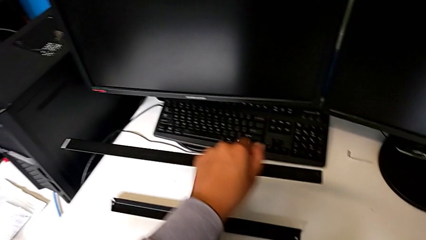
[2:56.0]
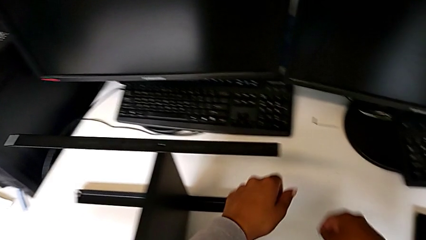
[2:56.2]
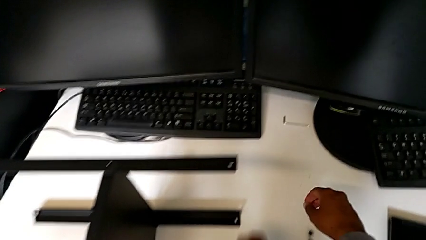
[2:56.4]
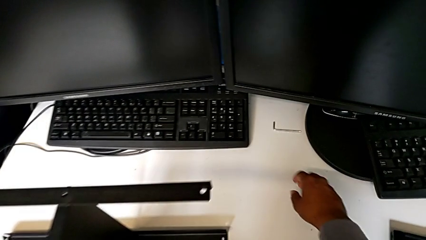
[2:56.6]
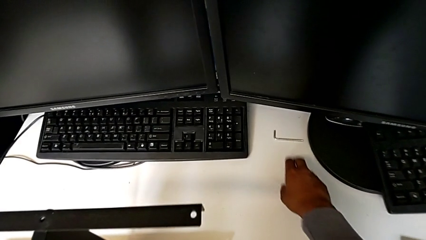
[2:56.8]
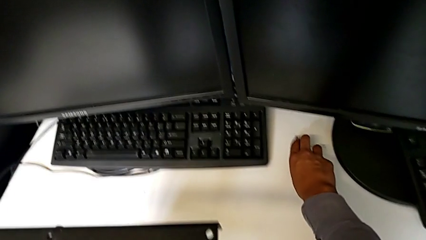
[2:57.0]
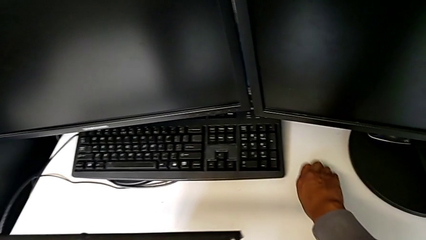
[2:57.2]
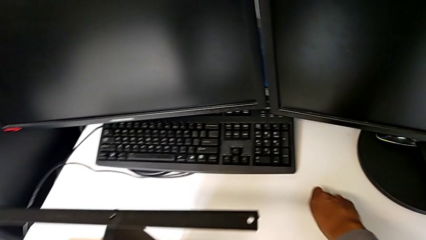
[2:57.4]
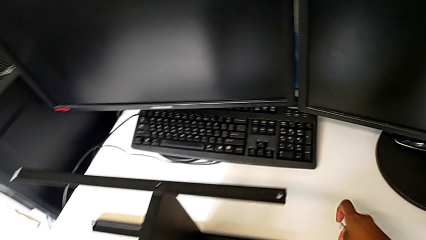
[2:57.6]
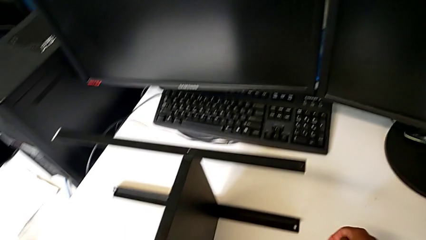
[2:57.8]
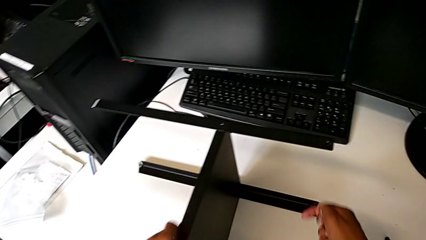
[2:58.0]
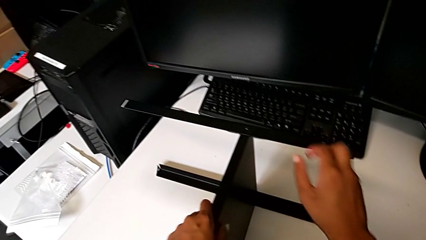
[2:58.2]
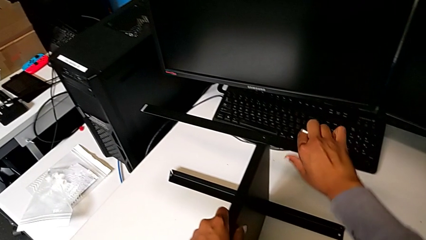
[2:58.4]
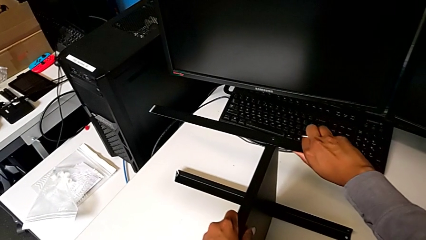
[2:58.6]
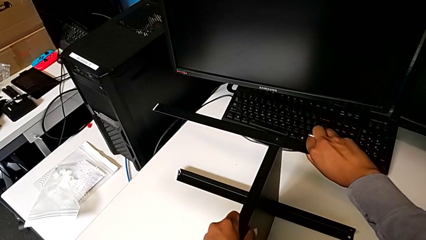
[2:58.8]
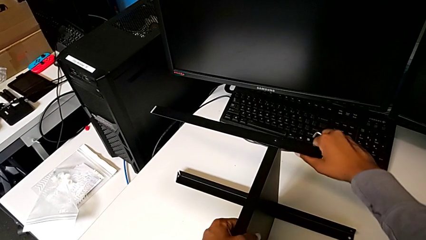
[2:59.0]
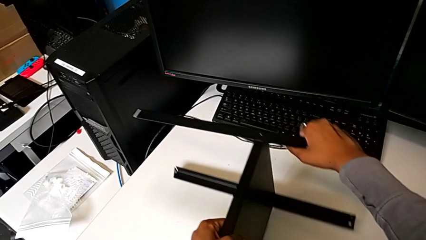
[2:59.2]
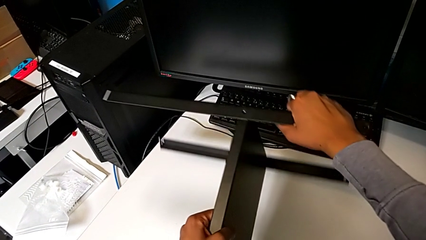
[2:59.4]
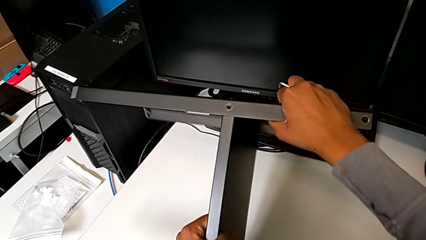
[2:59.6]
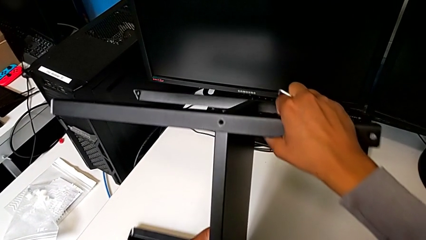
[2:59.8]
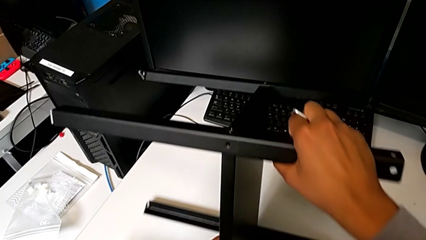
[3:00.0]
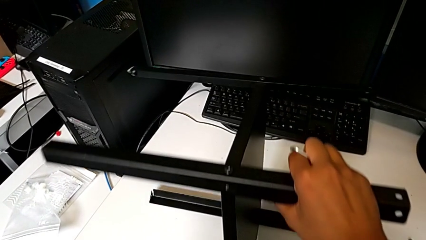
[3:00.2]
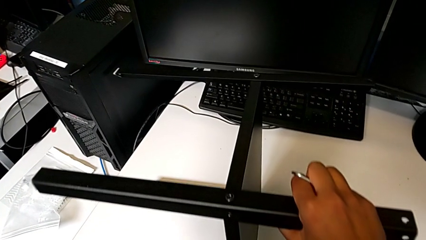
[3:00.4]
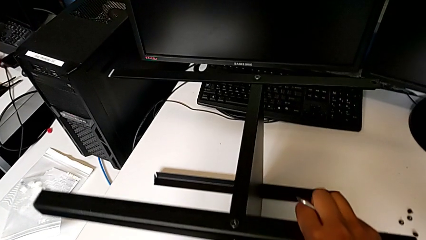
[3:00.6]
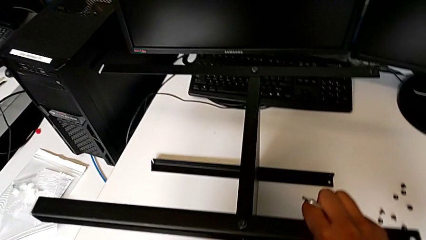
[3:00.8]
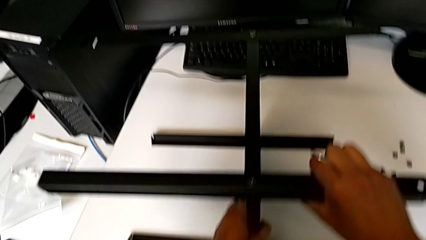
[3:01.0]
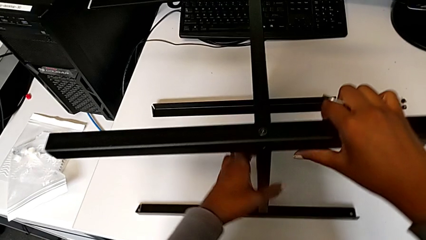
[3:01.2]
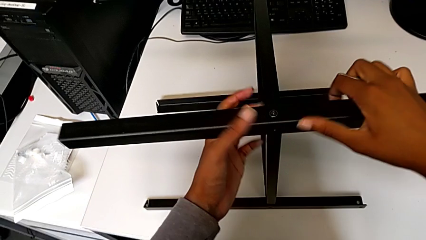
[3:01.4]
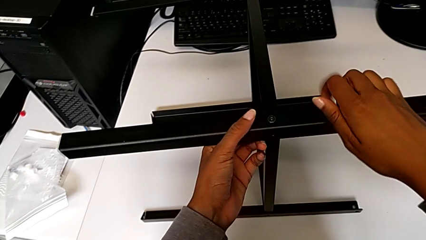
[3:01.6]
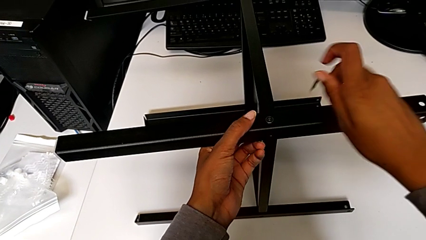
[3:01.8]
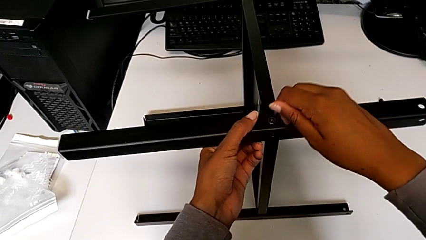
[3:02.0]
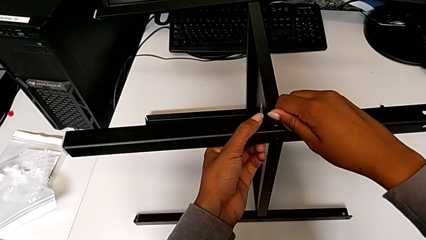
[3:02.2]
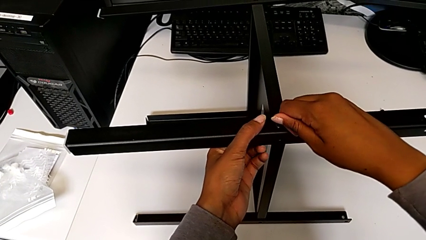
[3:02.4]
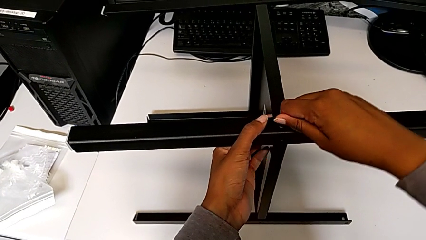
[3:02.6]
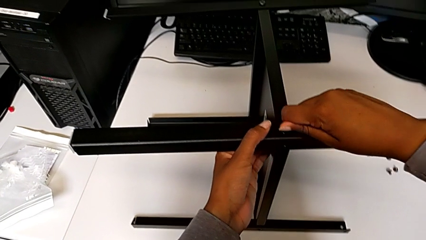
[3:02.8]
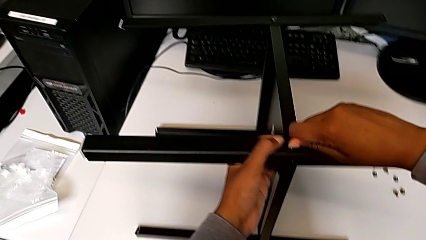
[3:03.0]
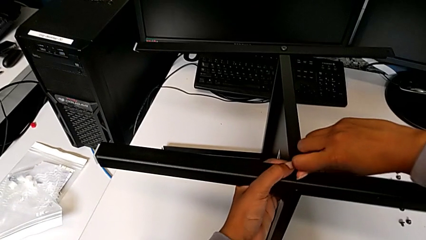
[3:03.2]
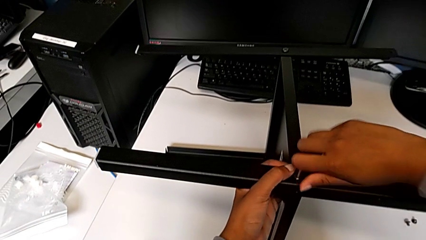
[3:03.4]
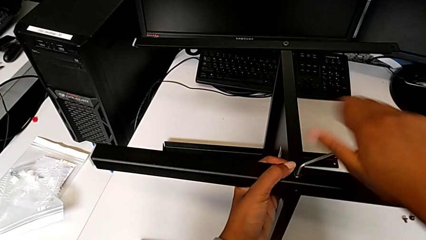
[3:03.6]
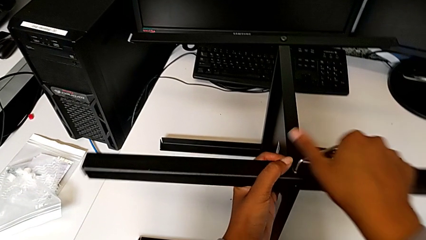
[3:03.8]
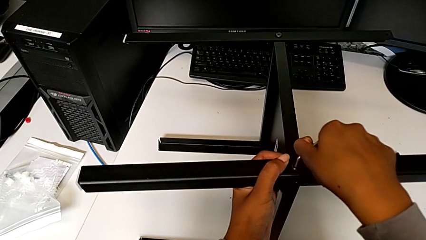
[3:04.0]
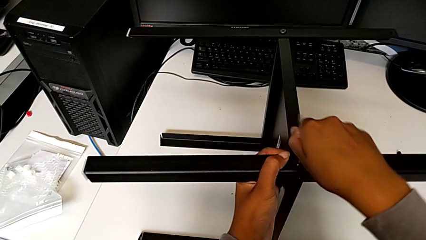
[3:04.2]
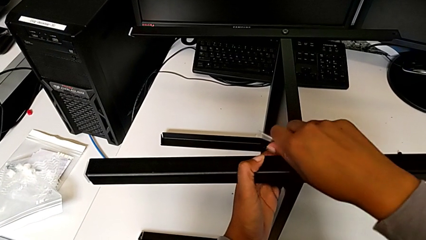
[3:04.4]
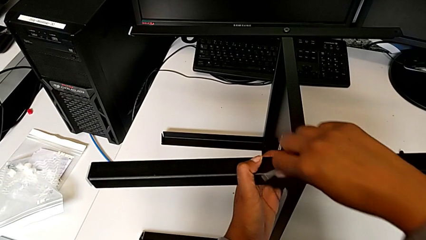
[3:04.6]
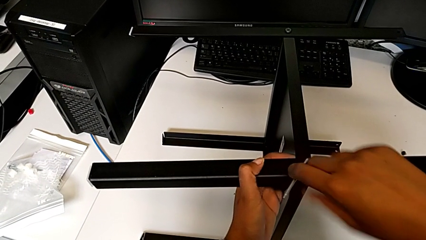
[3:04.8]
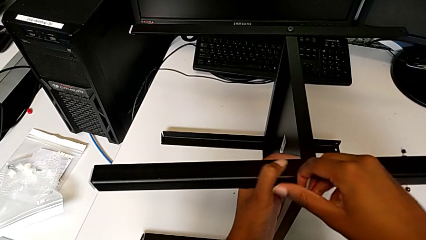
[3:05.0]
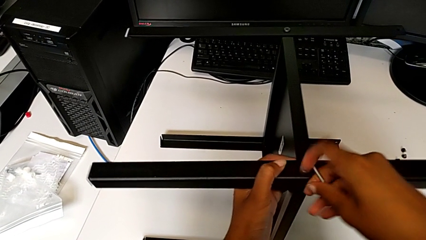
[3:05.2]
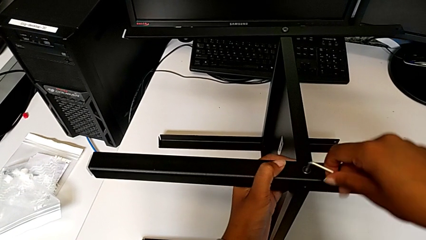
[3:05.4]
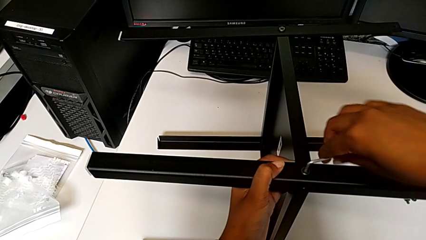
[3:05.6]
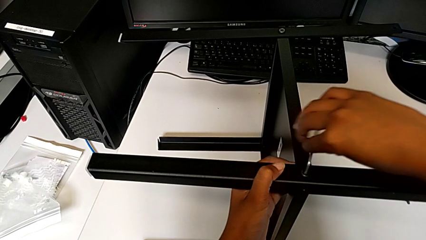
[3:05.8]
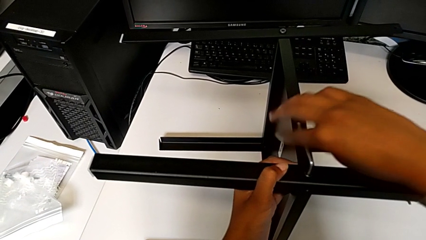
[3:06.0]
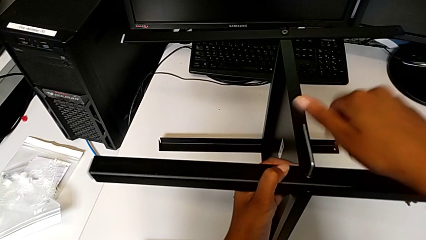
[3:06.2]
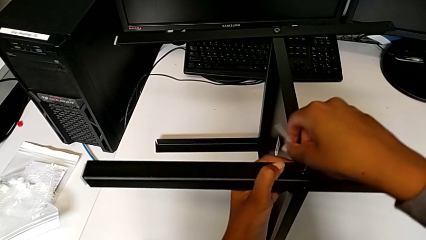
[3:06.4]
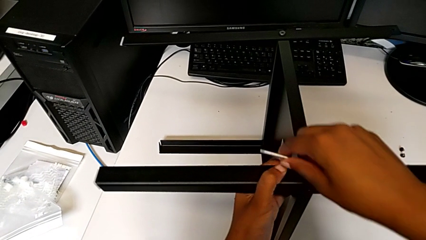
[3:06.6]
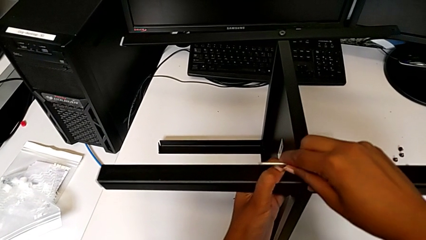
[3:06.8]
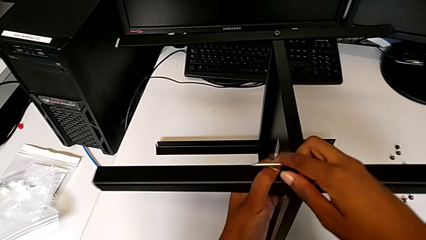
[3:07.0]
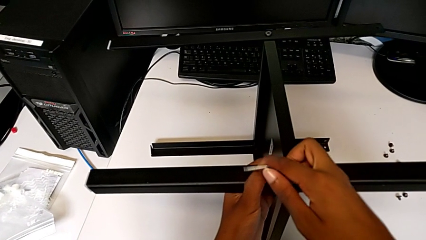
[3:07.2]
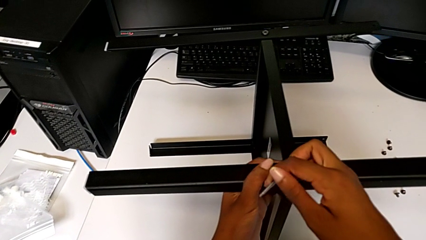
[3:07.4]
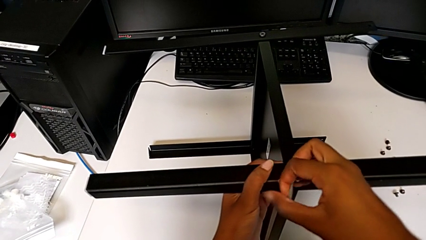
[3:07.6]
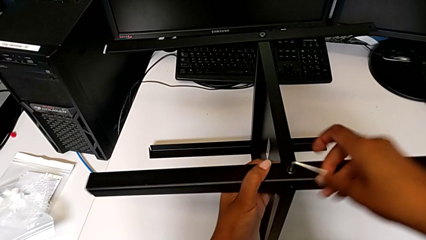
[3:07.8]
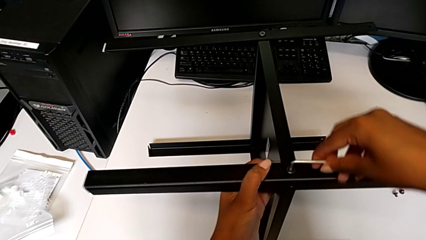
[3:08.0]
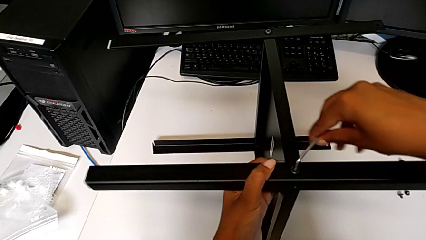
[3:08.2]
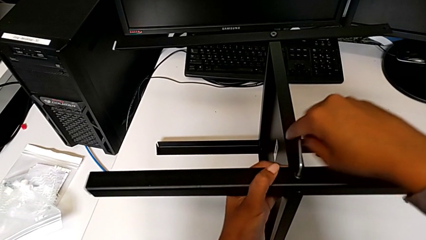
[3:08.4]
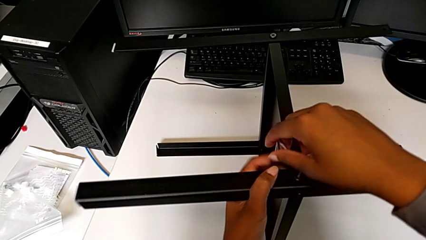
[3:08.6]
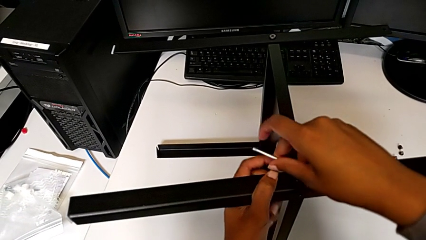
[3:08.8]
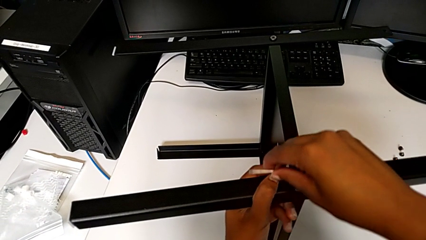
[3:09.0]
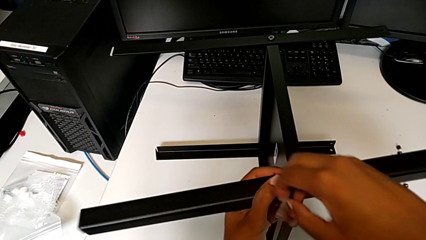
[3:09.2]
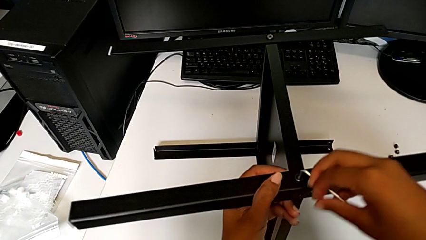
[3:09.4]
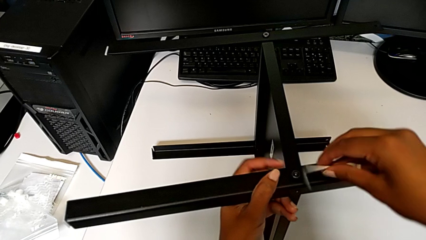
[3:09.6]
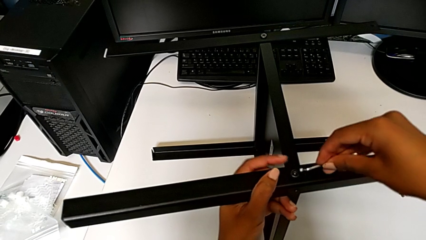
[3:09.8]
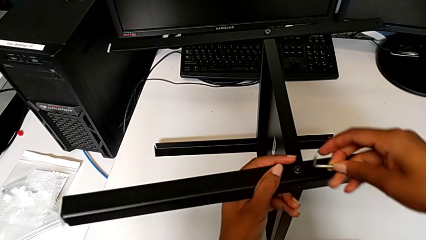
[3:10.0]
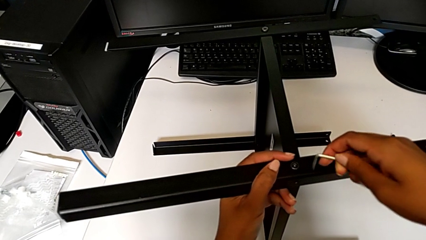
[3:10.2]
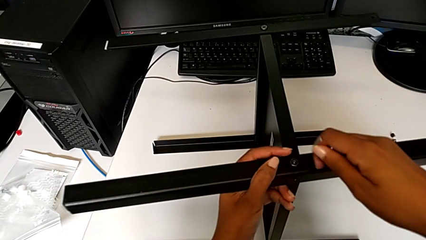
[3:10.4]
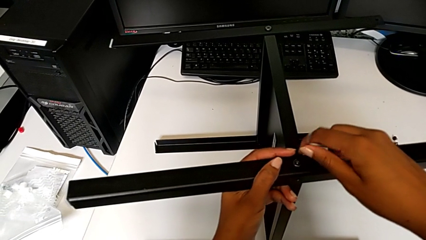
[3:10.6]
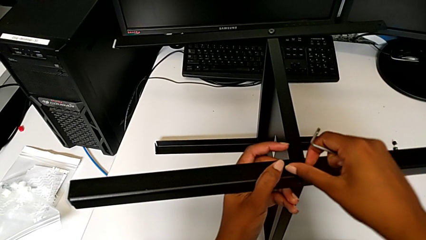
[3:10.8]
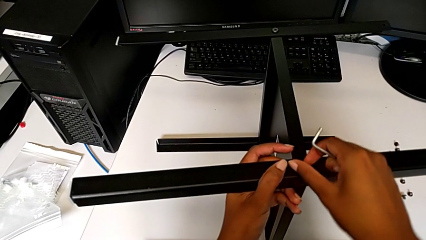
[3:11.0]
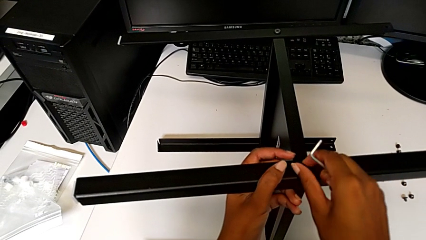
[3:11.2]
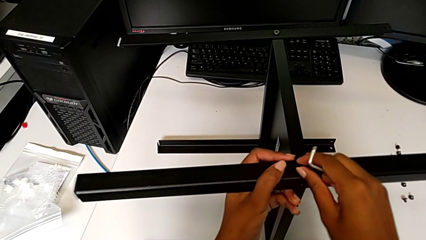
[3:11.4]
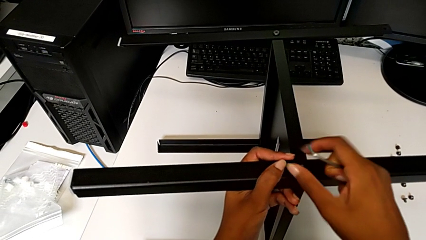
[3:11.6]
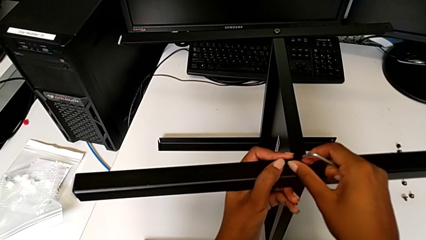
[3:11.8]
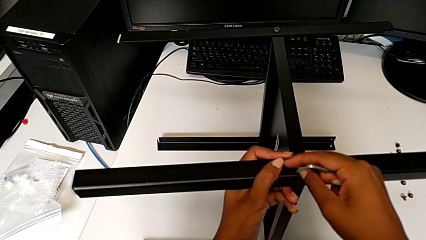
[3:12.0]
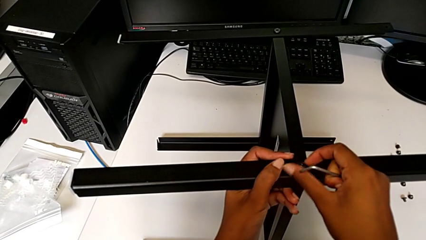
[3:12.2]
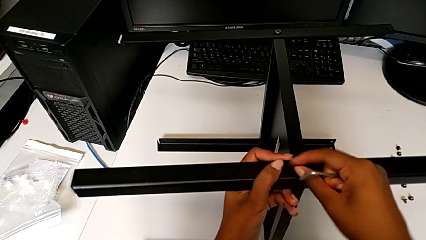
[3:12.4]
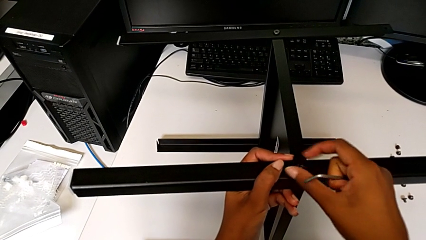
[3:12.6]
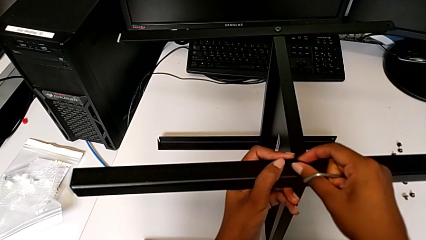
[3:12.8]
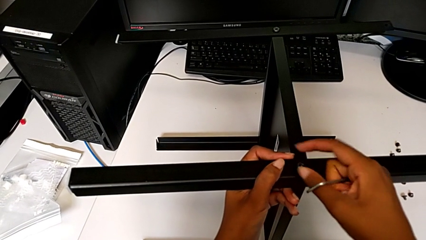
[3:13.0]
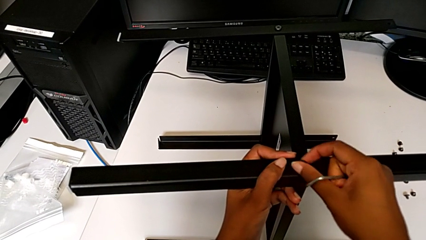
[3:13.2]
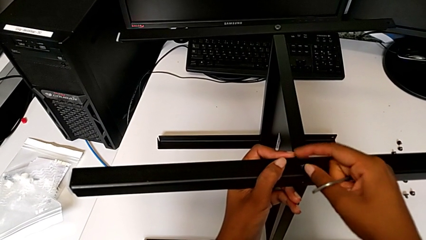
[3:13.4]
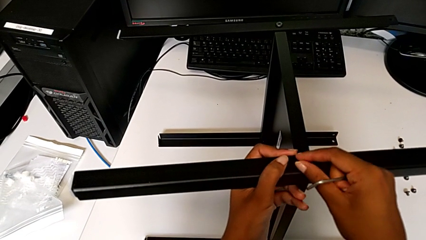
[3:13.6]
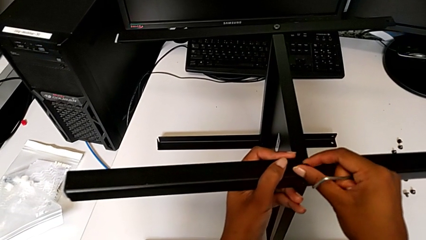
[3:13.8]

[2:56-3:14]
The camera wearer is disassembling the first leg from the shelf. They place the hex socket head, grab the Allen wrench, rotate the nightstand, insert the Allen wrench, unscrew the hex socket head, withdraw the Allen wrench and unscrew the hex socket head.
